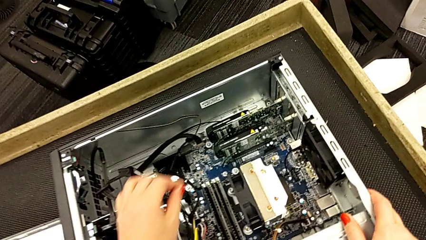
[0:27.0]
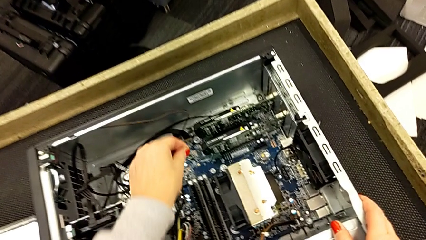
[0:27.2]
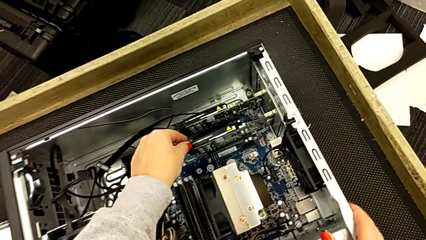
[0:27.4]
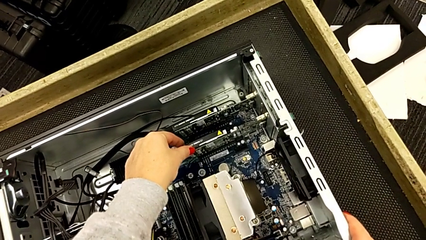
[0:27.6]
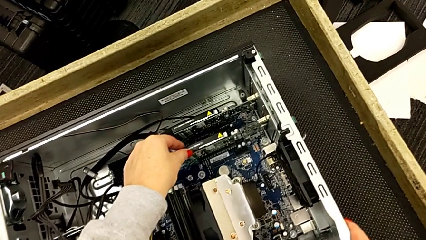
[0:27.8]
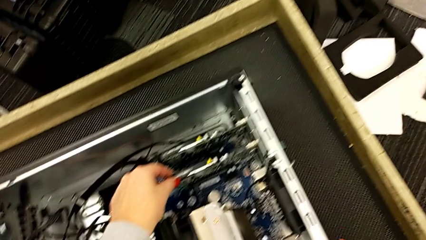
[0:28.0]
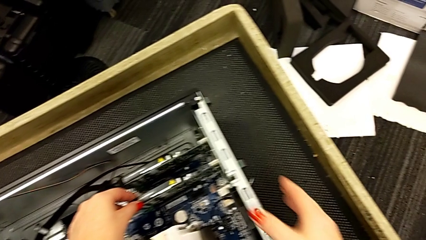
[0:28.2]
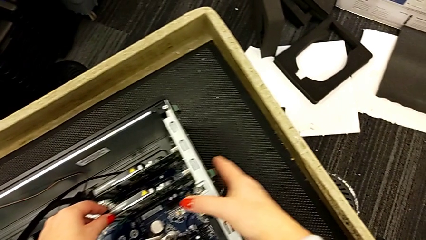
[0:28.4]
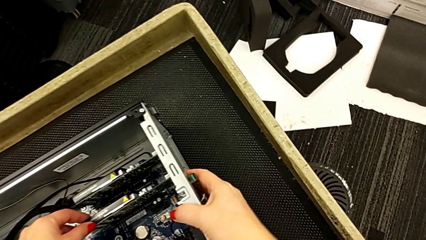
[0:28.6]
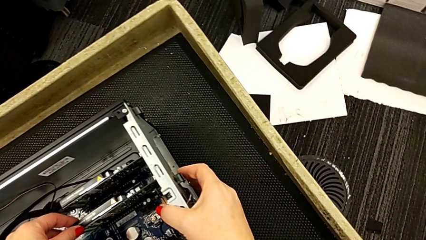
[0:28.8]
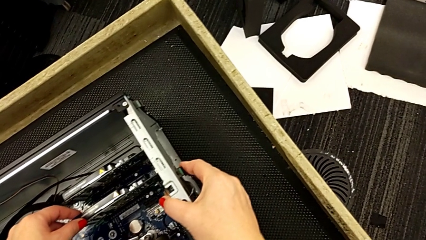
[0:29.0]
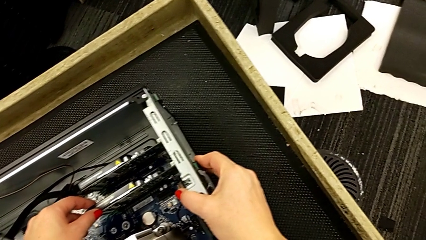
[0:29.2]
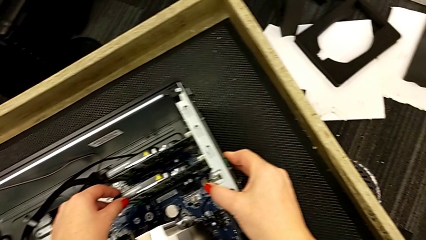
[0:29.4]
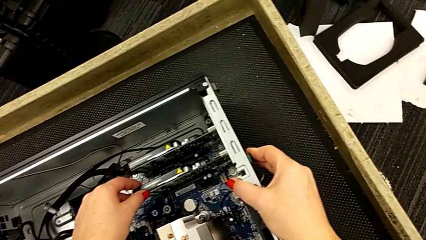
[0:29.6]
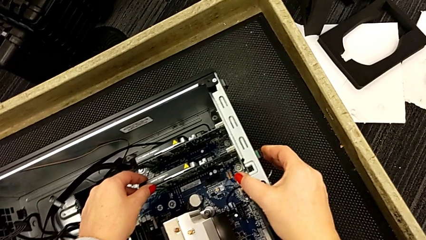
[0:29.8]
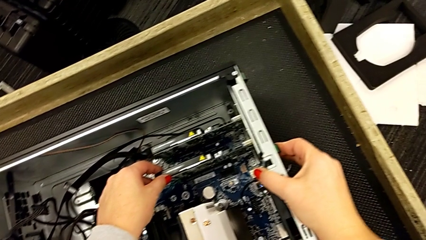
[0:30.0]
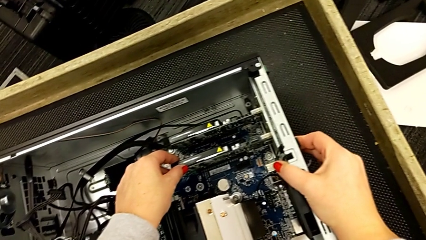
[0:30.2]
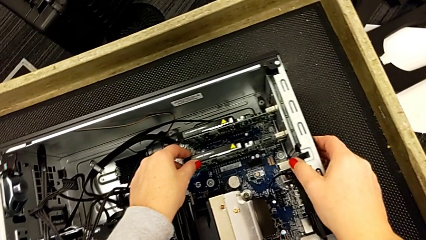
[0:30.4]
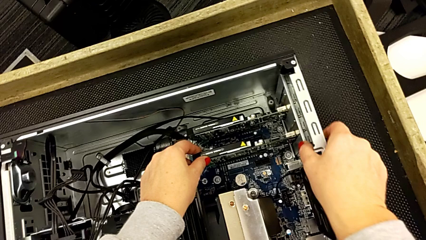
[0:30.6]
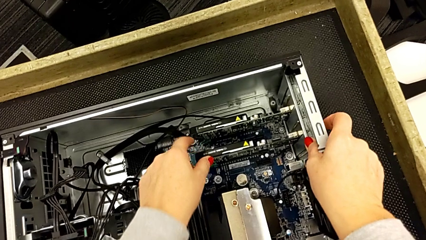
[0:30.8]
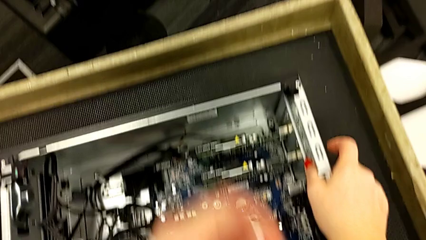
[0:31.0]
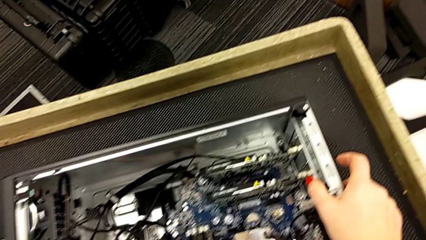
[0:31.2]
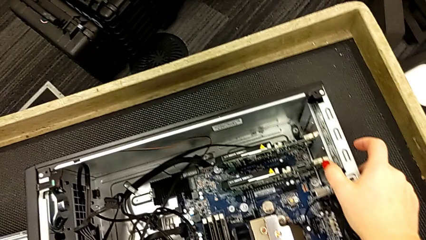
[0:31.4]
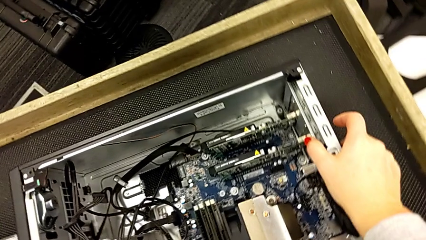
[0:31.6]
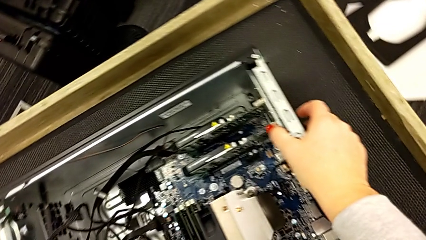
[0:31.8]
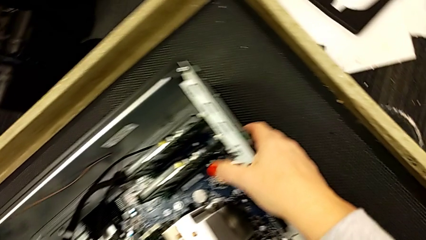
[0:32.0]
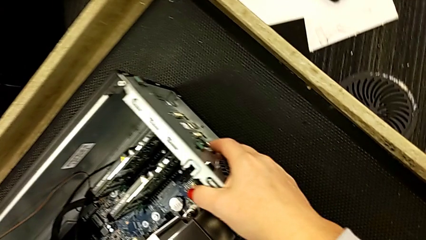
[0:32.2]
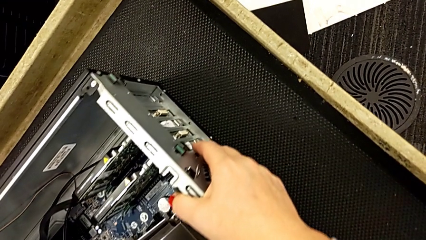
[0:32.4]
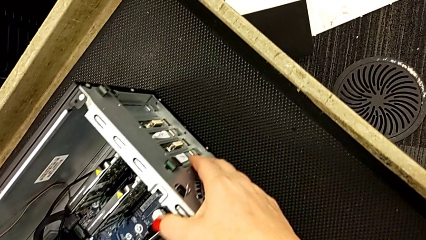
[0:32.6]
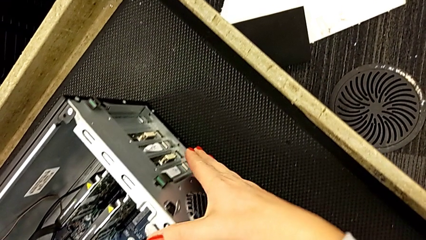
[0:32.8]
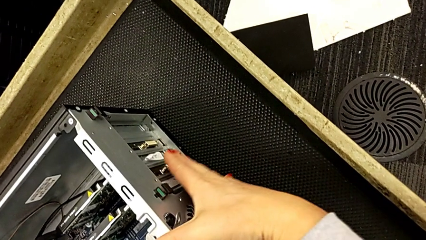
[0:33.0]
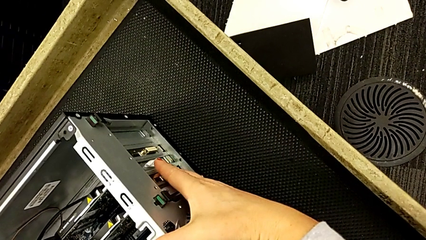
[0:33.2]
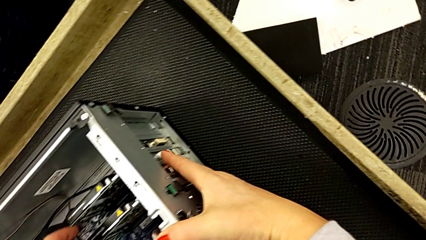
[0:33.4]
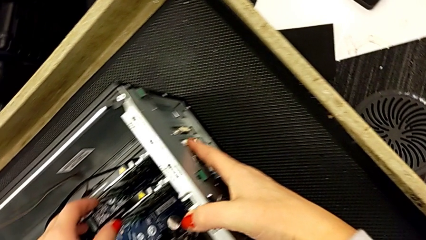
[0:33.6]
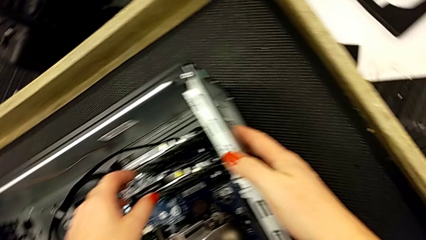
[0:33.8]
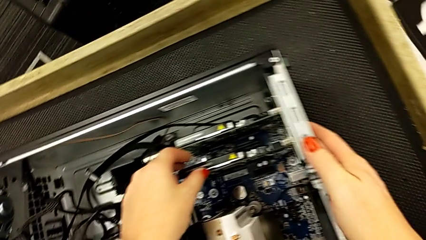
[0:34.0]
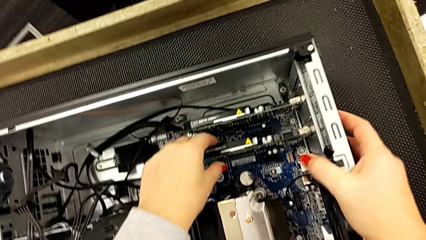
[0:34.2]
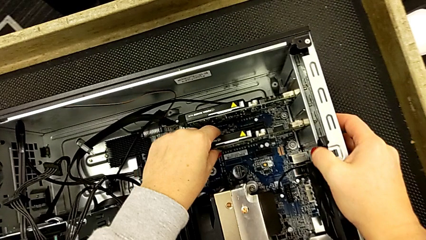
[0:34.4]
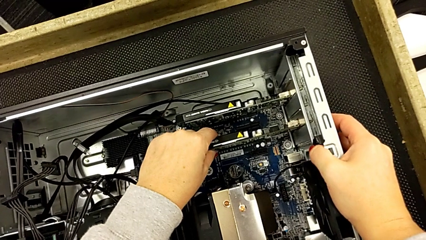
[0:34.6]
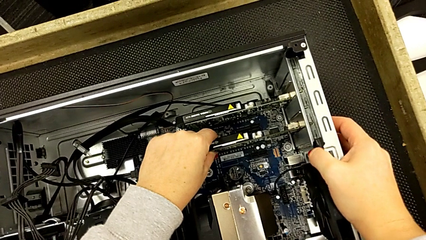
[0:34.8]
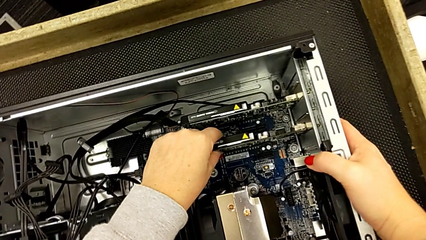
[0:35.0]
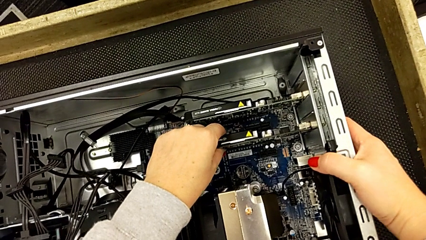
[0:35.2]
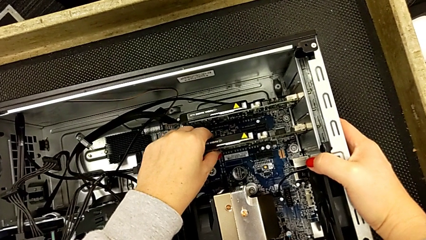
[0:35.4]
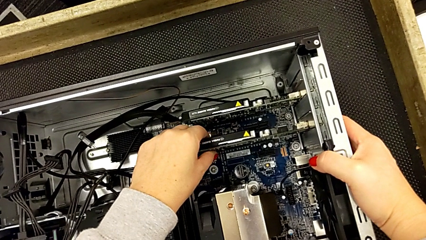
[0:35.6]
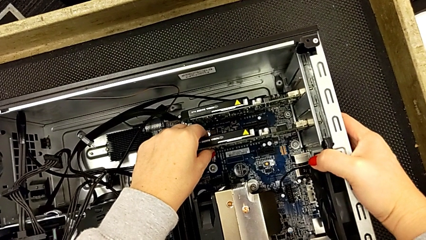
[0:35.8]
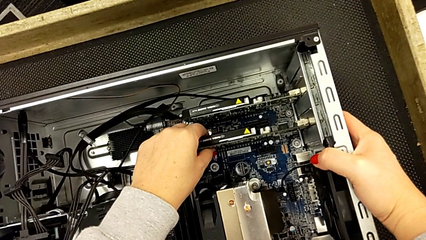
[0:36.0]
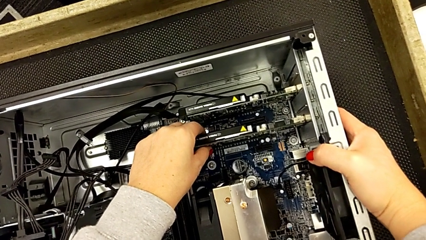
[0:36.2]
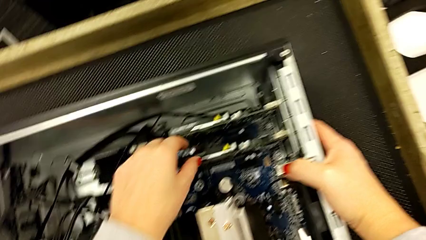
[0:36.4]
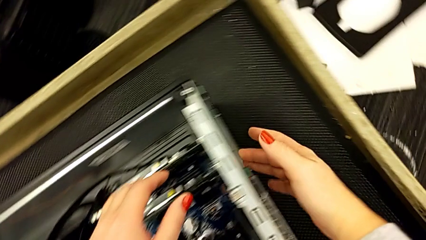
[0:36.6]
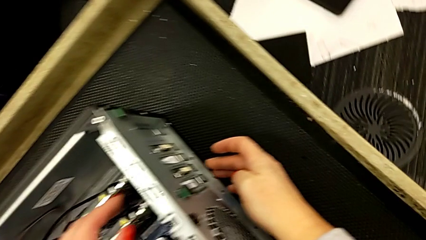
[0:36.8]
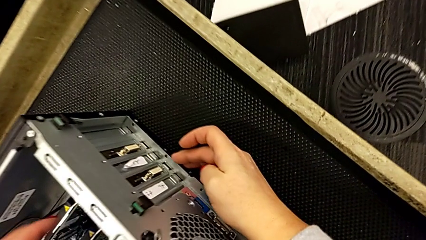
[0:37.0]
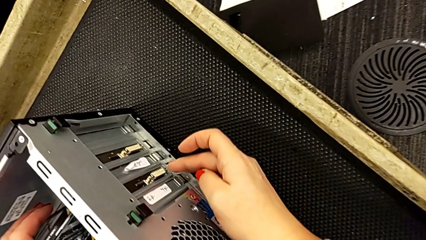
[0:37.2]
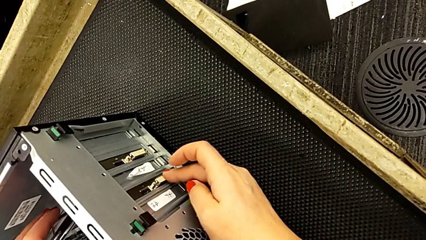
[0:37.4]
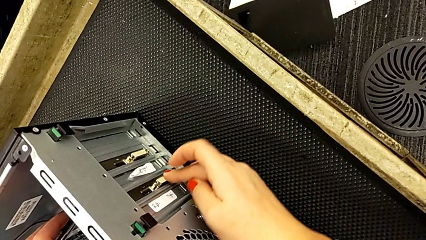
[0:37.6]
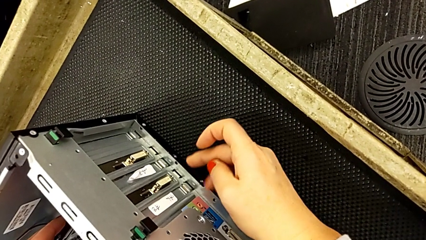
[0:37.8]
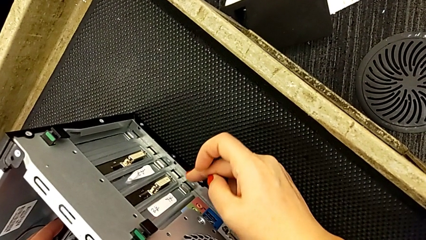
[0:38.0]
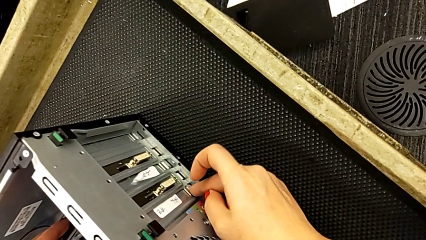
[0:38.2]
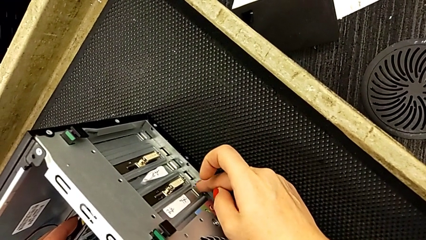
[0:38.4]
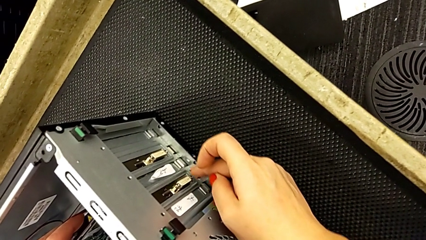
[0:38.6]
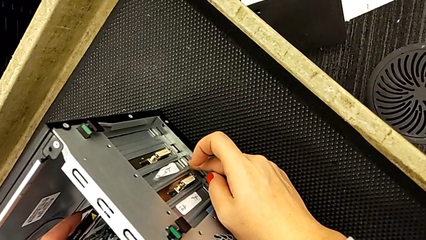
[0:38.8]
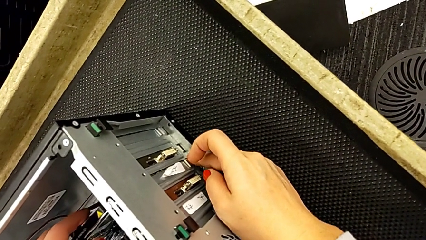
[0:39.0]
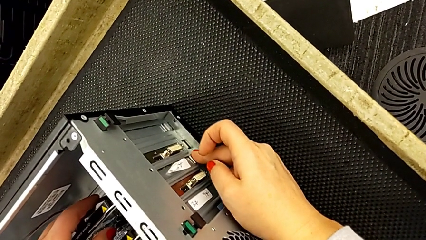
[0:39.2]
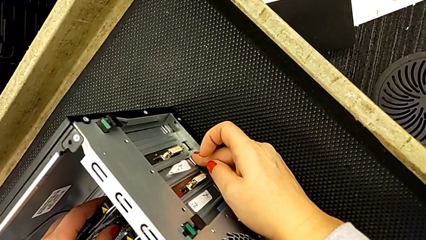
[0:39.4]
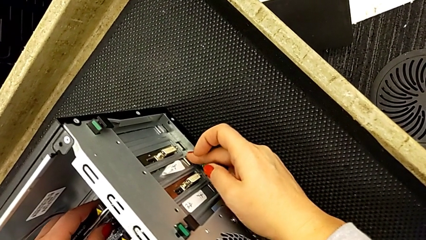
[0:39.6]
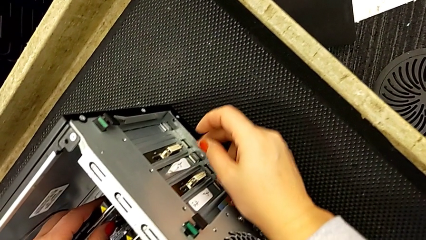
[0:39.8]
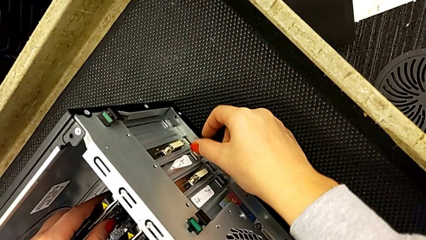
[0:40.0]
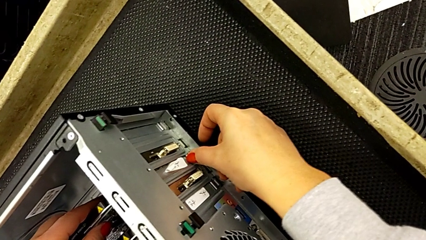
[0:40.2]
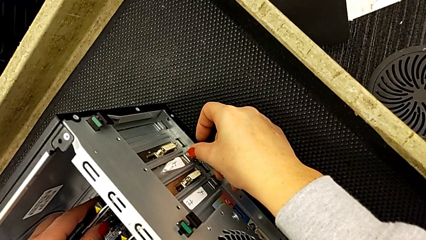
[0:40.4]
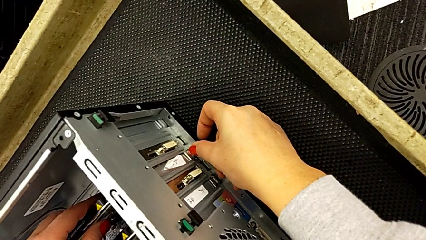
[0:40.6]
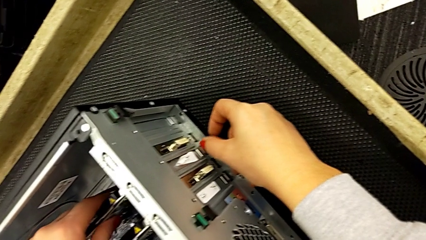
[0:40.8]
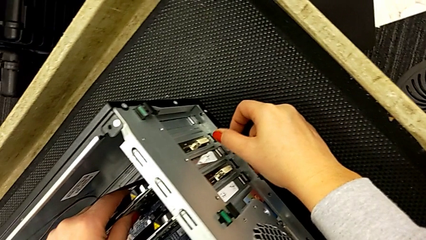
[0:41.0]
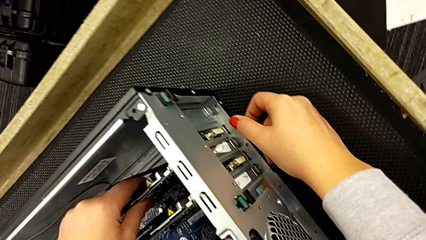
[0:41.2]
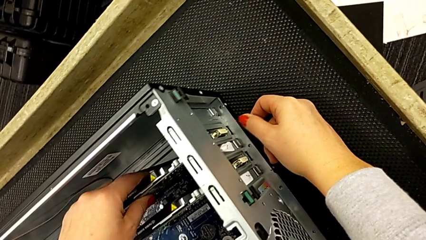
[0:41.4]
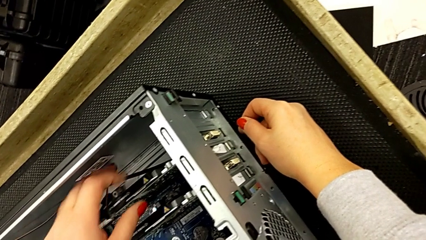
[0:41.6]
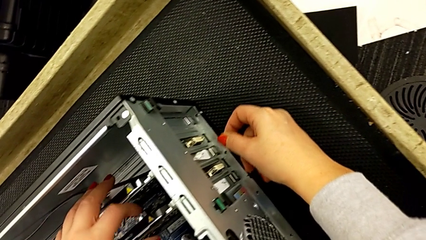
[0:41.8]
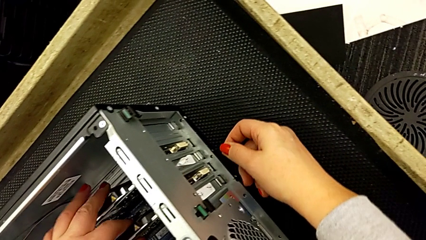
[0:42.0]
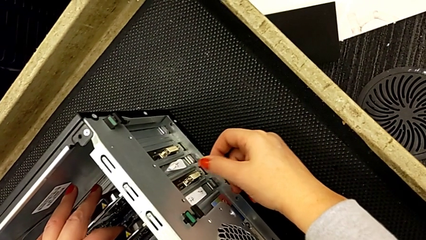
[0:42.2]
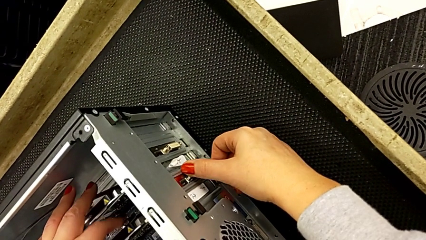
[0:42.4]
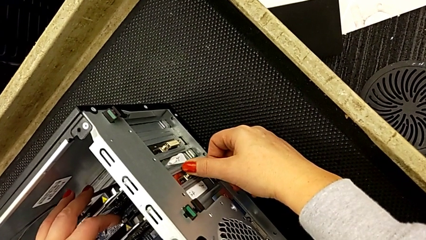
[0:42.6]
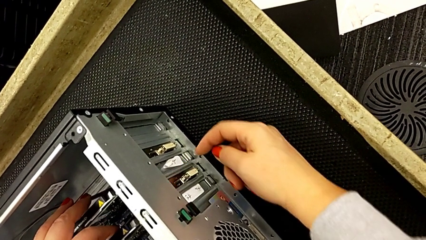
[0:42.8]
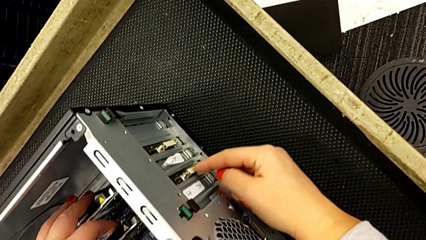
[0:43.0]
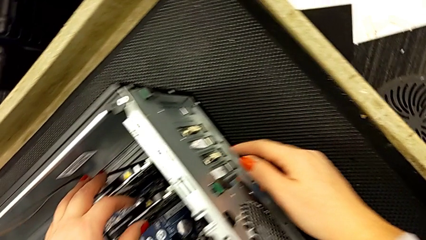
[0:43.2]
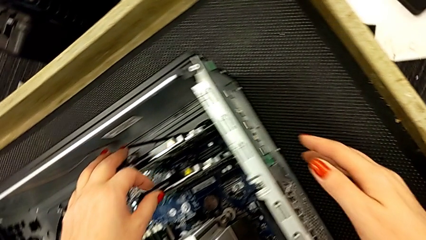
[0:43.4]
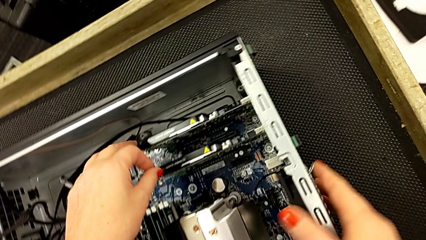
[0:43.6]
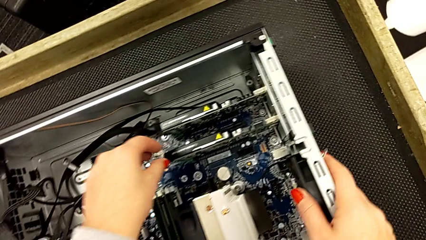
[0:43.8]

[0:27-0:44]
The camera wearer is inspecting the graphic cards inside the computer tower. They touch the button and grab the graphic card. They wrongly press the button, touching the incorrect ones. They press it and grab the graphic card.
